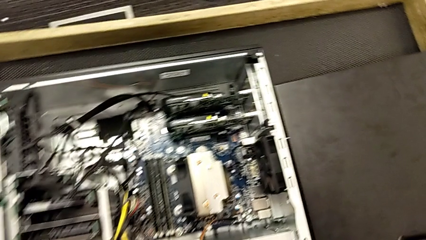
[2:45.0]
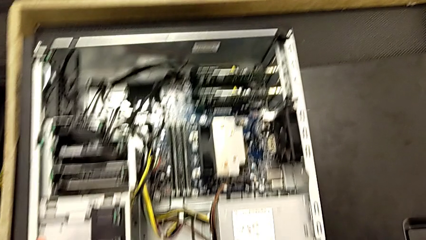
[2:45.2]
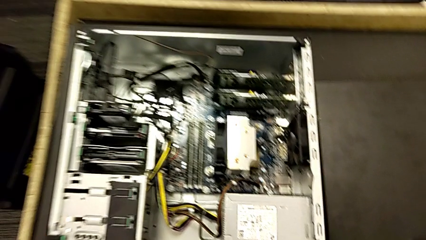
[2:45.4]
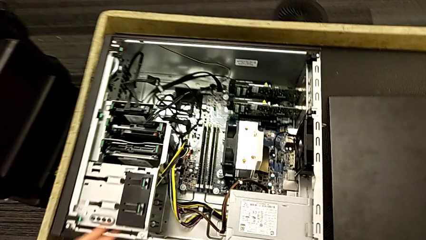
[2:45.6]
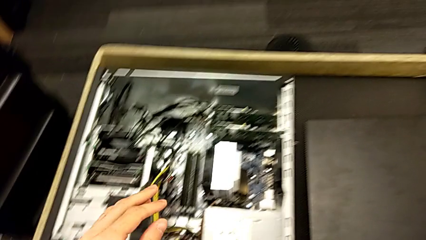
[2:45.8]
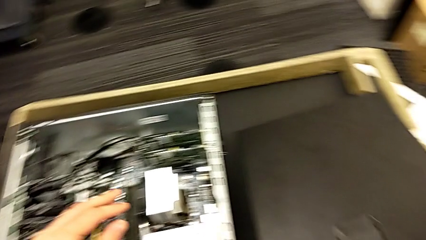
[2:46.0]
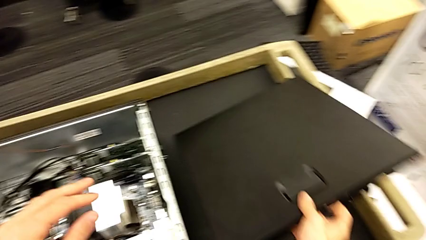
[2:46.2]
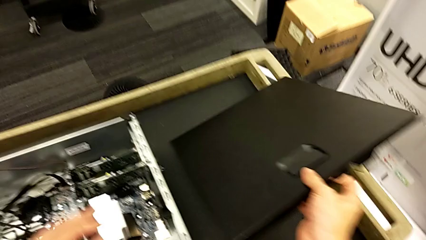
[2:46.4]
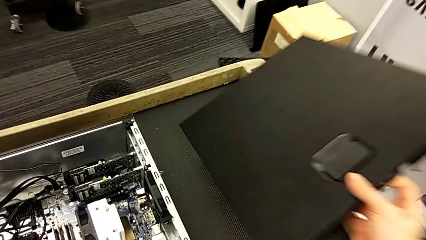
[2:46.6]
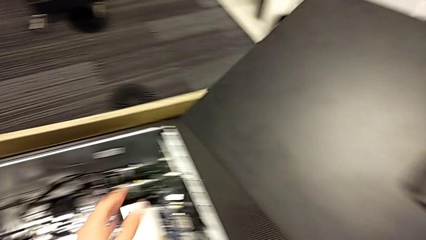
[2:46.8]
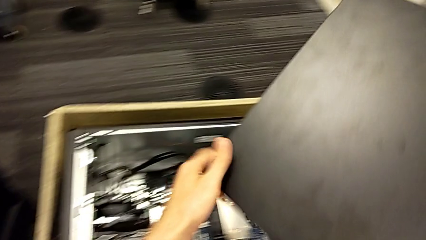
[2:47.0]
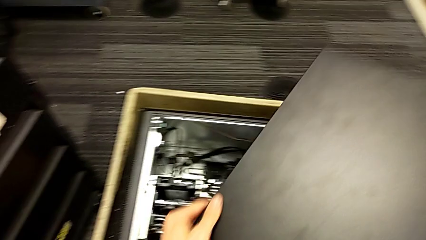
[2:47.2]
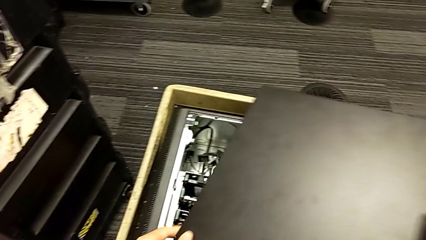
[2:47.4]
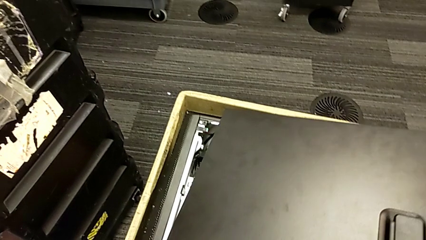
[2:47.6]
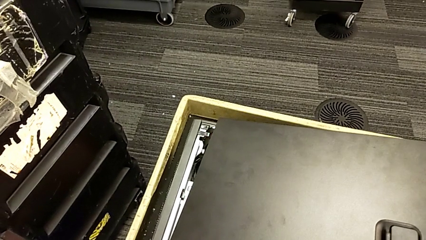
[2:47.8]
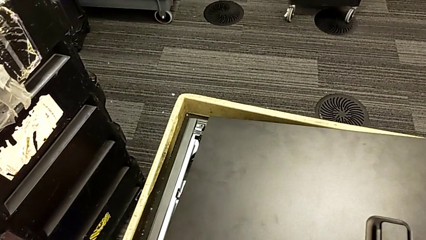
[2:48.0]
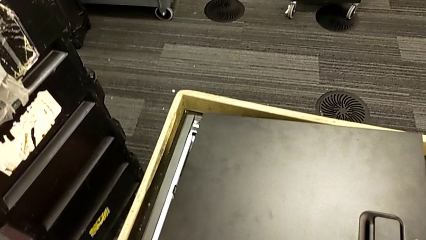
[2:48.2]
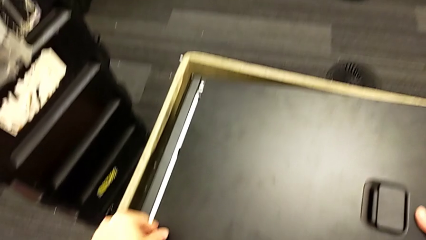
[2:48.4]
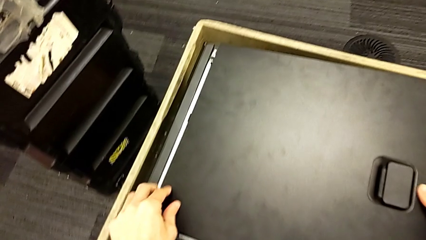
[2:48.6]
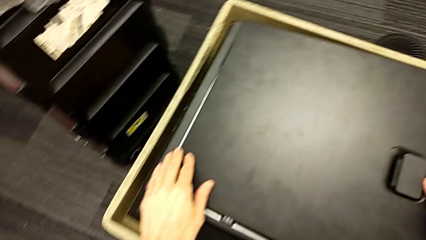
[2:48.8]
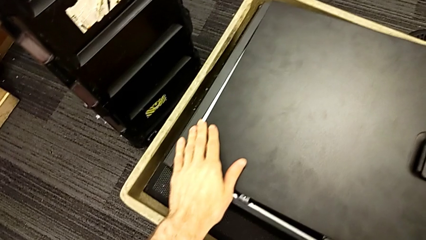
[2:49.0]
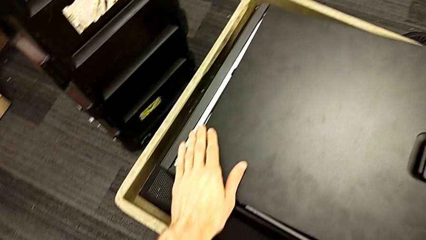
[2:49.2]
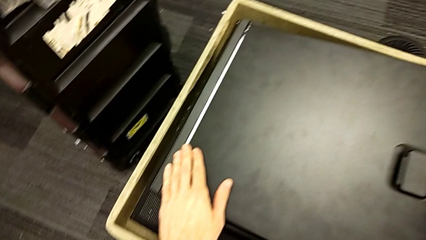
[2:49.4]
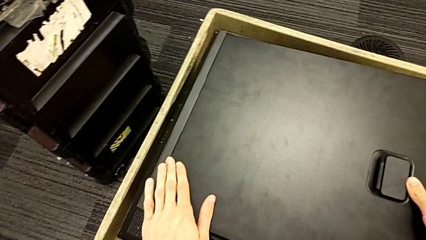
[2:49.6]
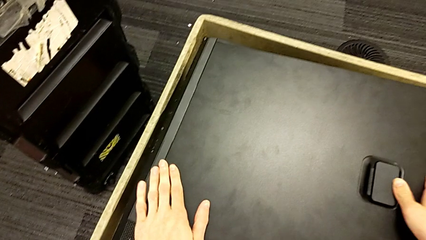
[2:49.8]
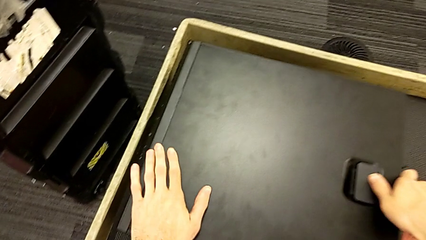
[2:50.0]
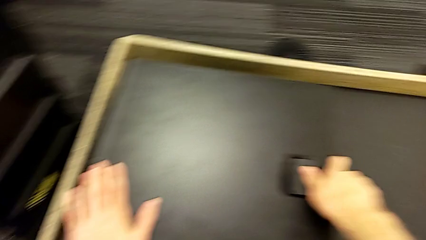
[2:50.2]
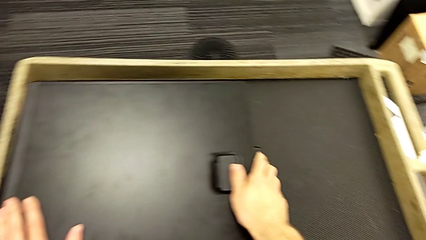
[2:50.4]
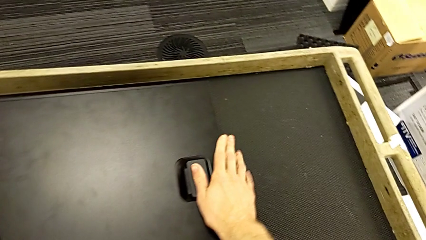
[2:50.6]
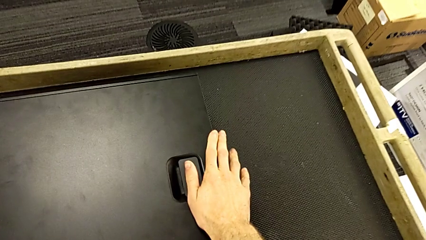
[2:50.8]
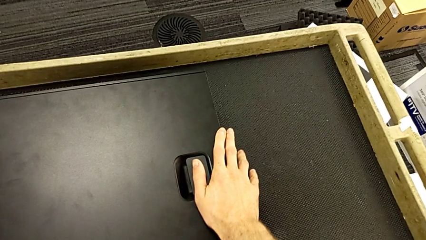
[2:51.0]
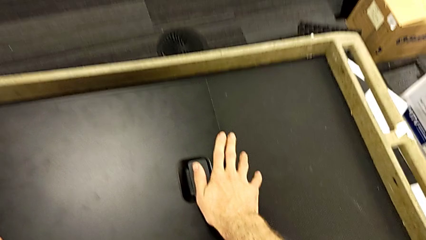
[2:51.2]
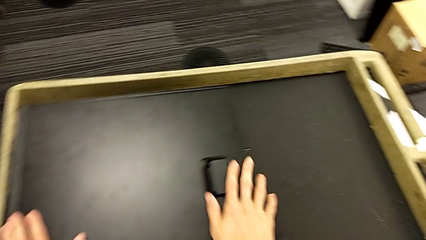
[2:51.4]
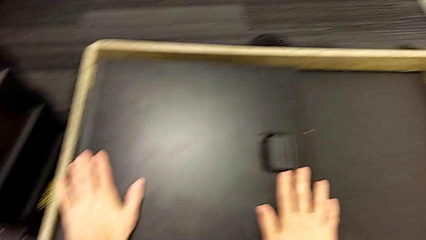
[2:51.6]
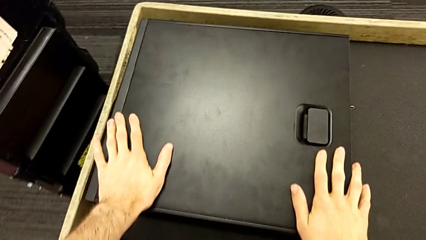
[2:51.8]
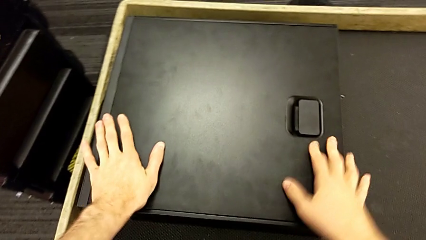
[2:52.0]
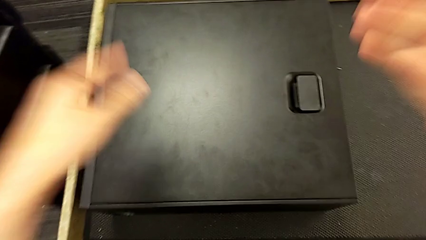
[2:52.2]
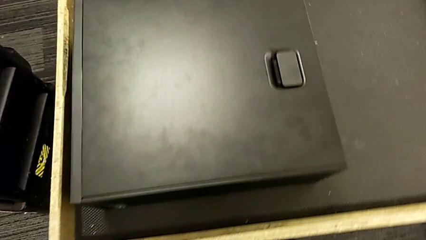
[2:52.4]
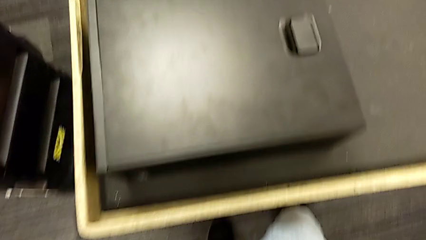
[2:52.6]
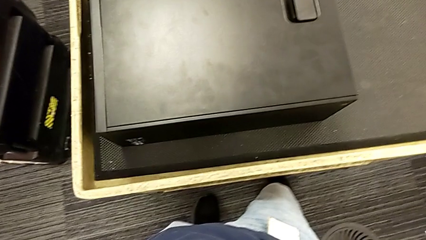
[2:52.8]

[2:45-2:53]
The camera wearer closes the computer's cover. They grab the cover, place it and close it.

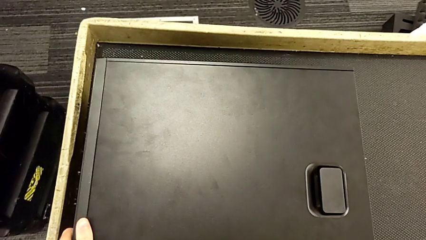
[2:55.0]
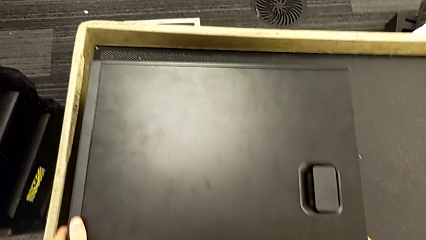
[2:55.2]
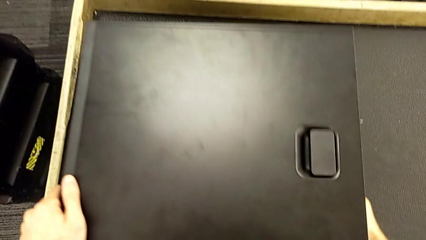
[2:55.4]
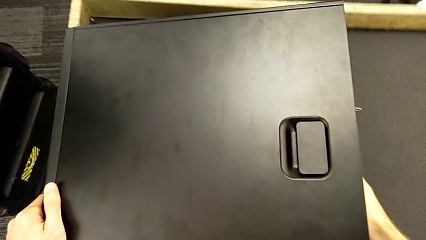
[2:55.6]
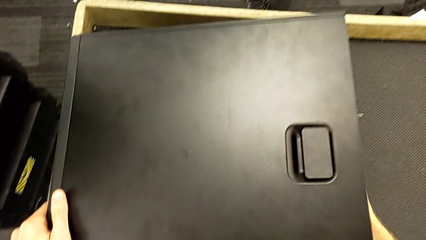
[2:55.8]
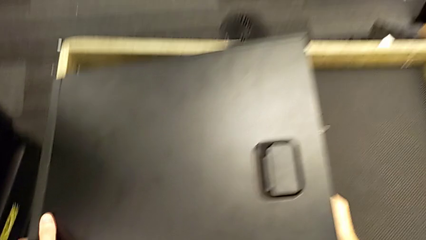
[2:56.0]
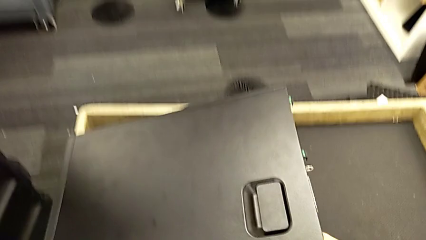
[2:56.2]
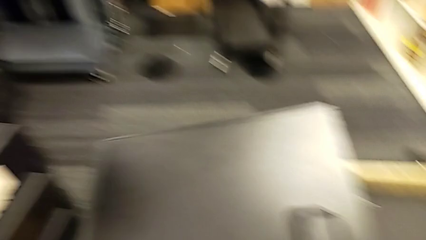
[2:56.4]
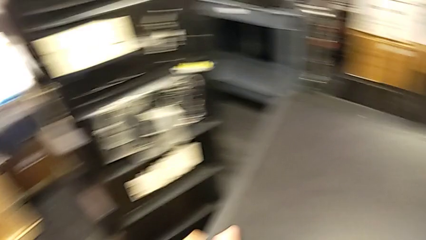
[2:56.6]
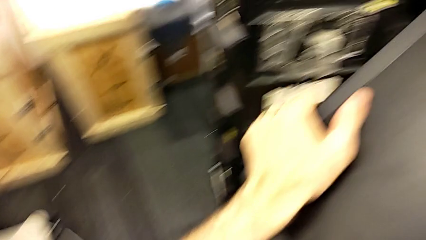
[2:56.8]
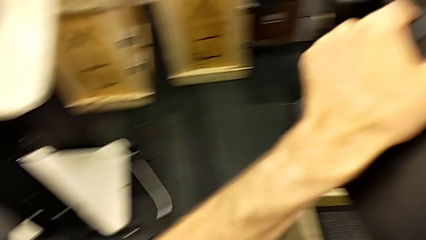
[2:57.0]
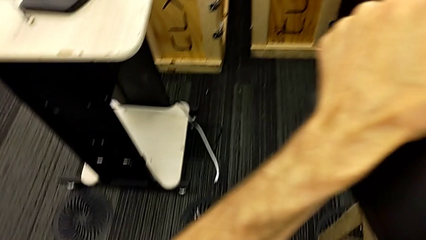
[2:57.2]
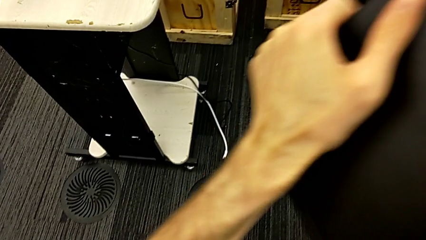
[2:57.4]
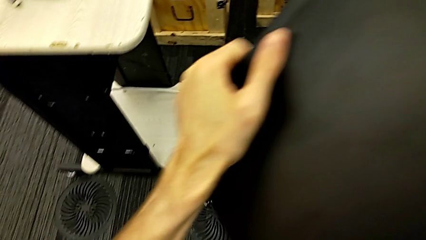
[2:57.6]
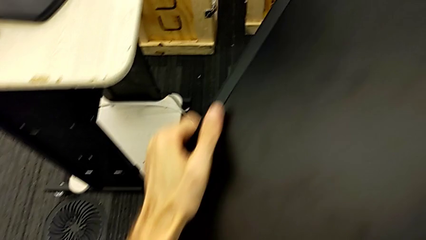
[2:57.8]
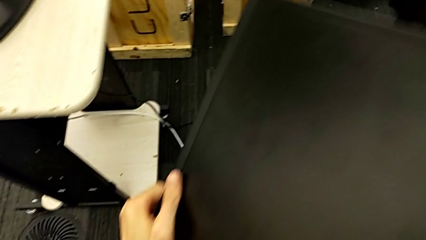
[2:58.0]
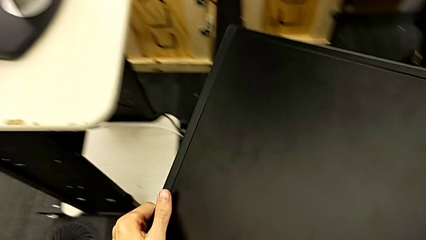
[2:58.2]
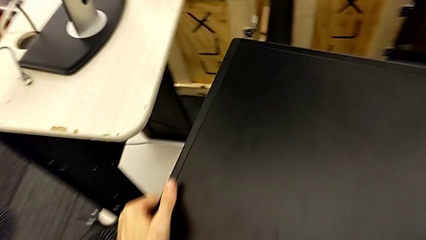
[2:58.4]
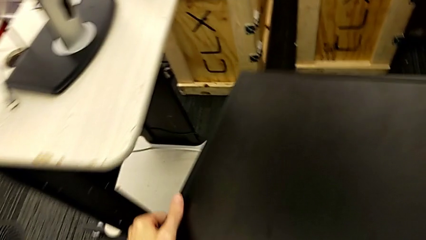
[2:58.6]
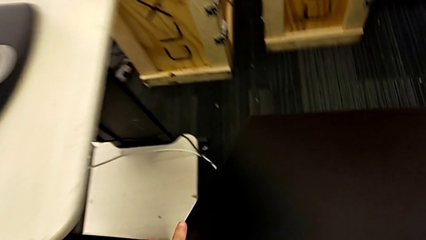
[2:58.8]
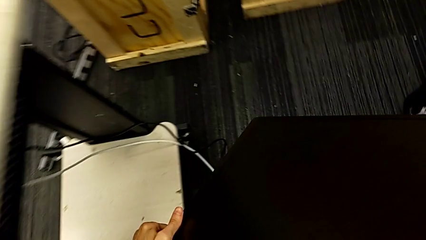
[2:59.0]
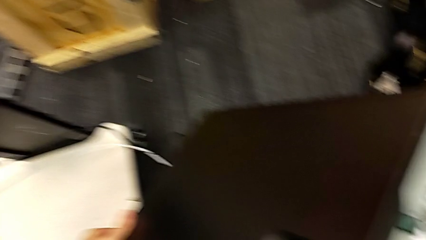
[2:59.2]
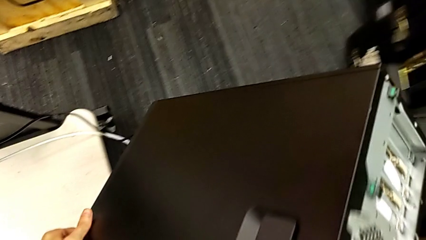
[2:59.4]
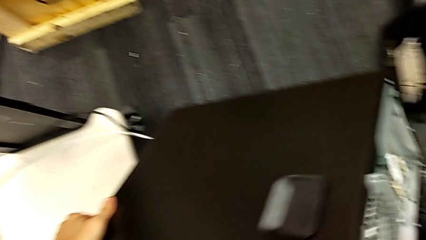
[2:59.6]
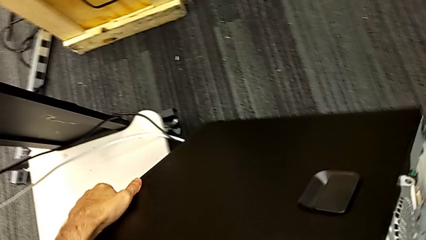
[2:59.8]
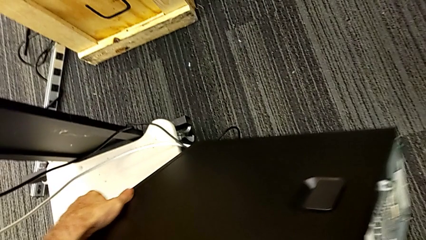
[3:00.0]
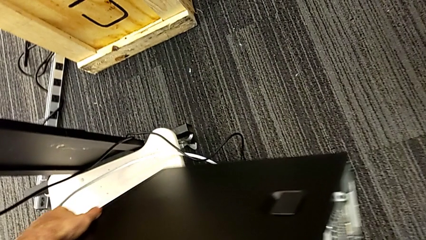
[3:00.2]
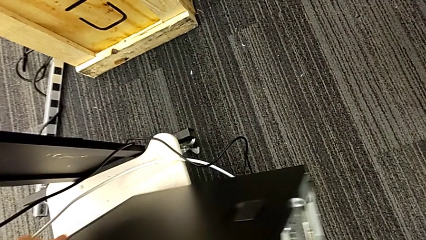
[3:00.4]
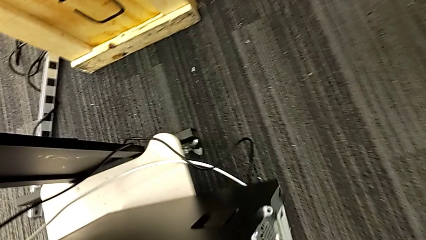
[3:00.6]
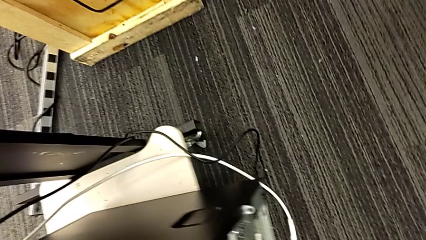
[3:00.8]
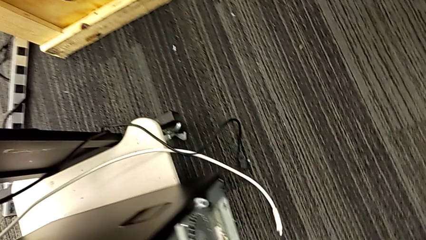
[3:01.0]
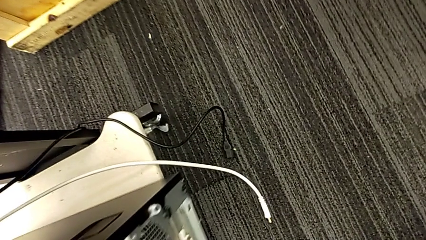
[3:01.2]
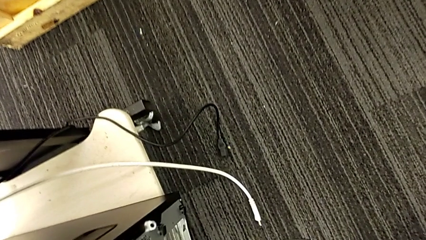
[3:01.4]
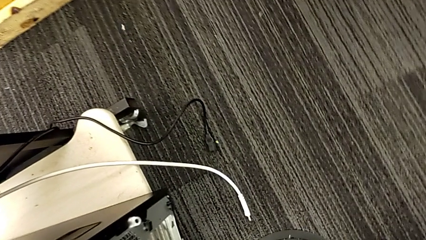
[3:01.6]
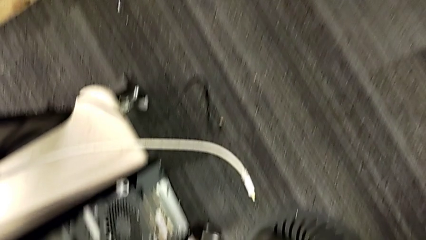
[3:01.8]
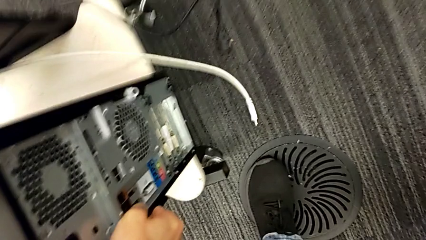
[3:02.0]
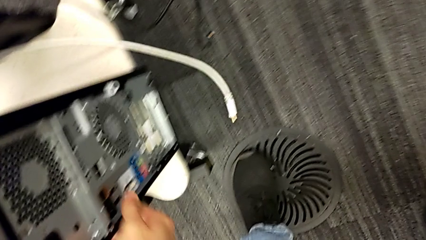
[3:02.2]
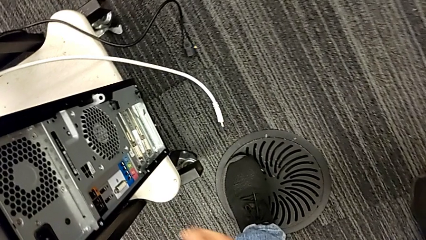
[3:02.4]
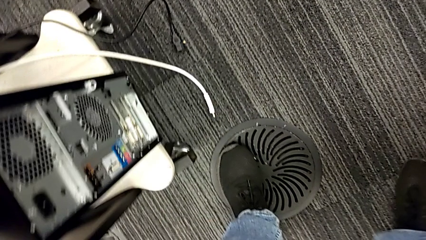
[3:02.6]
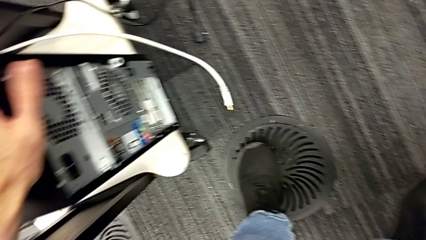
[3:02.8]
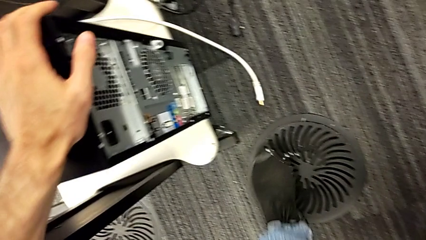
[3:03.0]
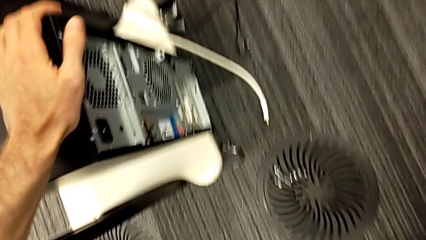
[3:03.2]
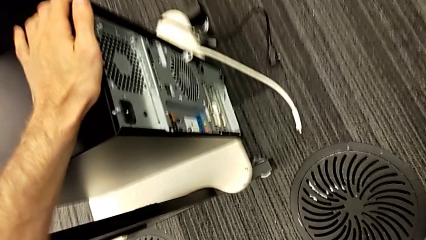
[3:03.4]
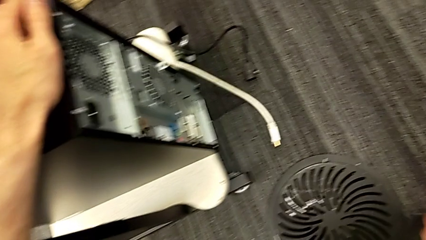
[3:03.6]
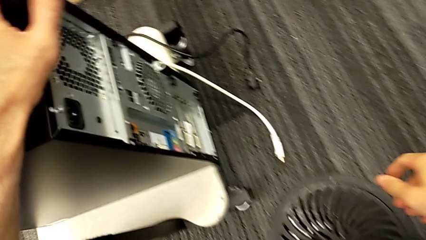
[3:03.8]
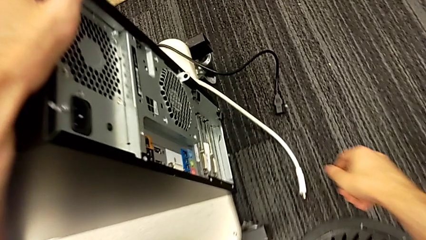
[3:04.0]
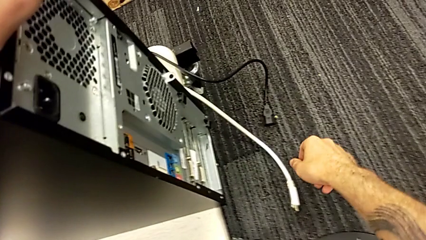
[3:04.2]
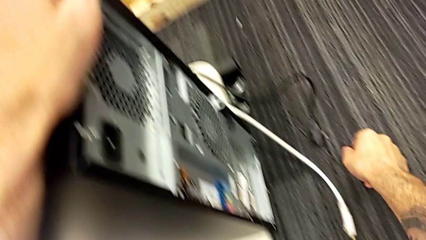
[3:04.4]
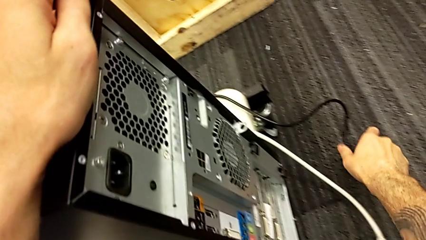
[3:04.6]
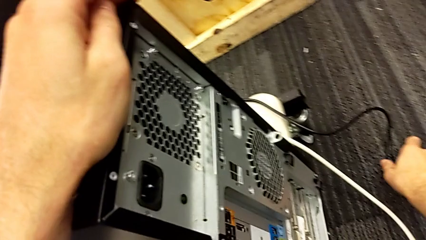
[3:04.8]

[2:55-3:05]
The camera wearer is assembling the computer tower. They lift the computer tower and place it.
